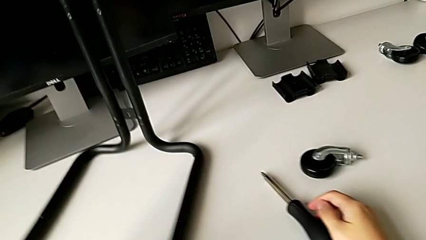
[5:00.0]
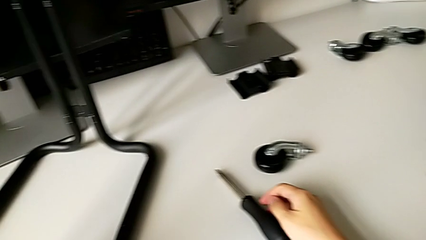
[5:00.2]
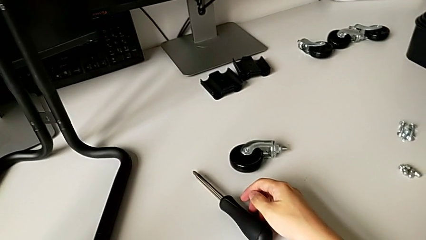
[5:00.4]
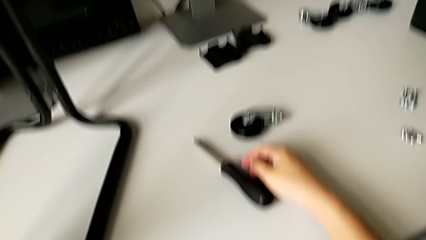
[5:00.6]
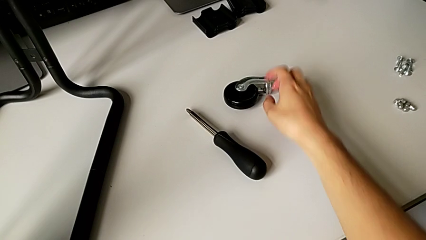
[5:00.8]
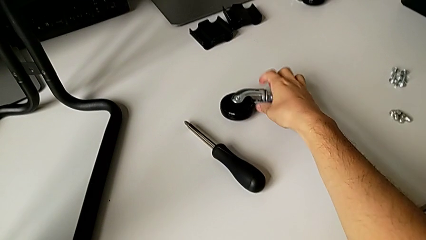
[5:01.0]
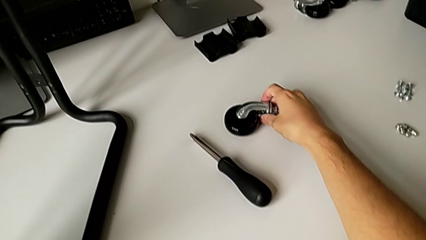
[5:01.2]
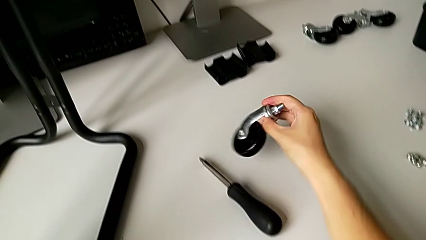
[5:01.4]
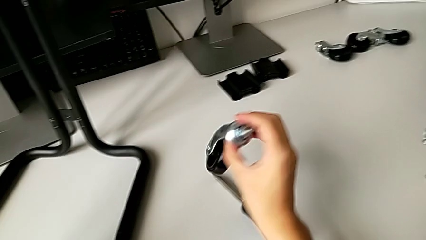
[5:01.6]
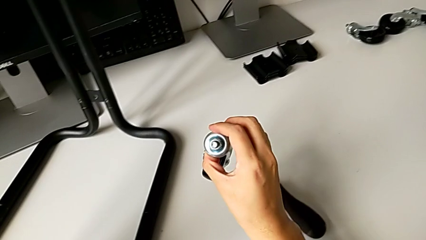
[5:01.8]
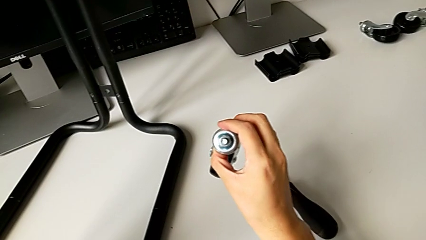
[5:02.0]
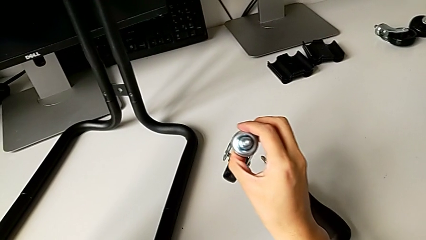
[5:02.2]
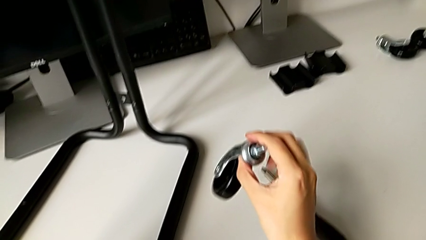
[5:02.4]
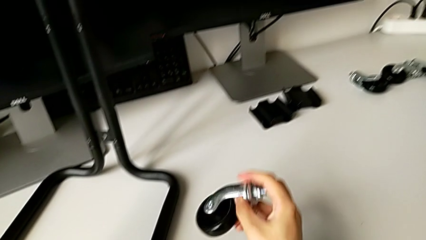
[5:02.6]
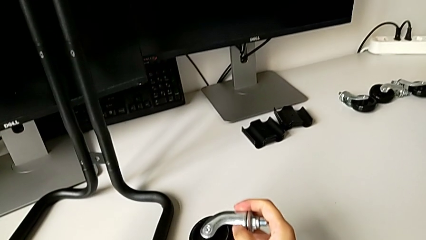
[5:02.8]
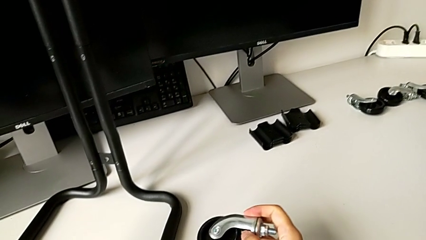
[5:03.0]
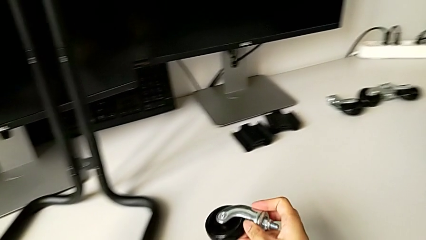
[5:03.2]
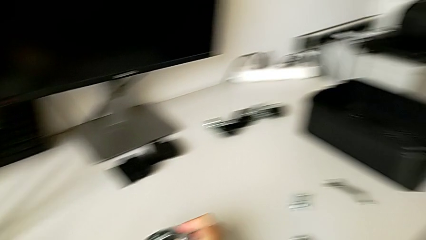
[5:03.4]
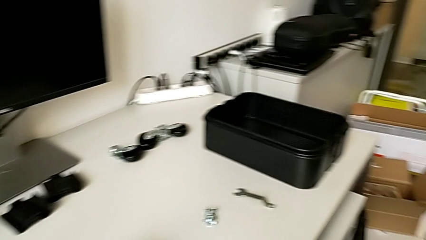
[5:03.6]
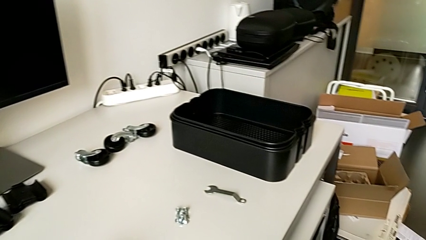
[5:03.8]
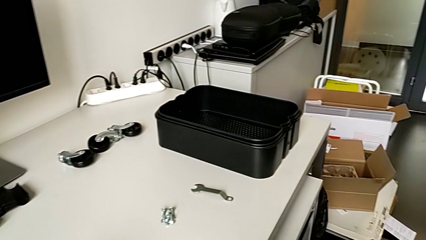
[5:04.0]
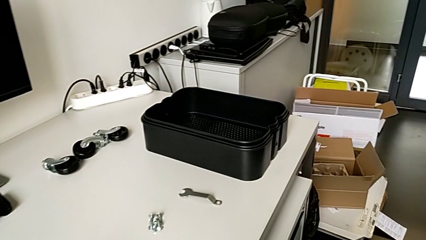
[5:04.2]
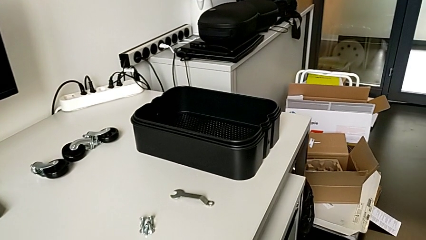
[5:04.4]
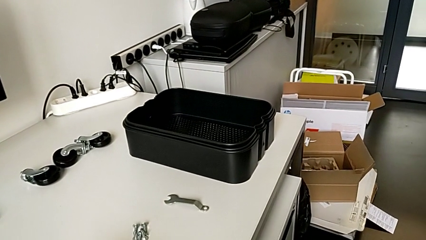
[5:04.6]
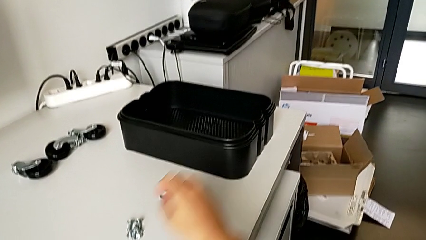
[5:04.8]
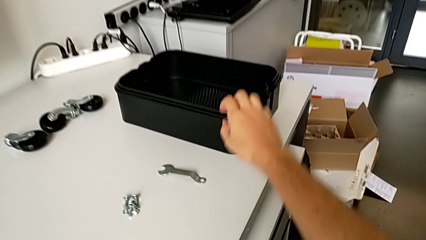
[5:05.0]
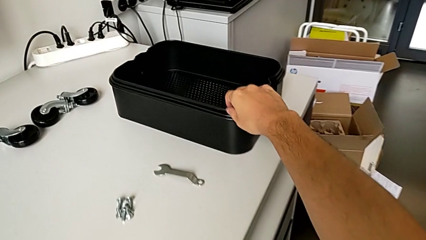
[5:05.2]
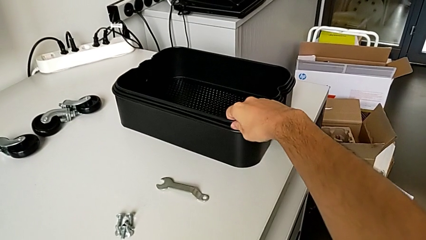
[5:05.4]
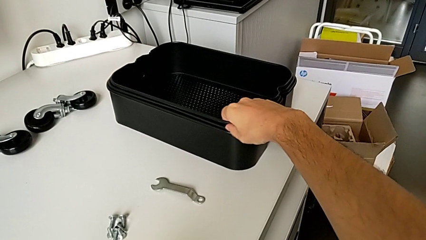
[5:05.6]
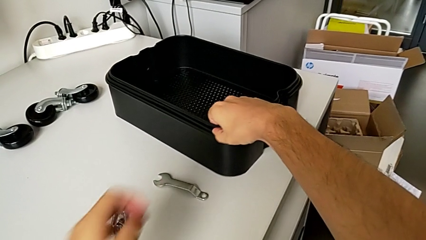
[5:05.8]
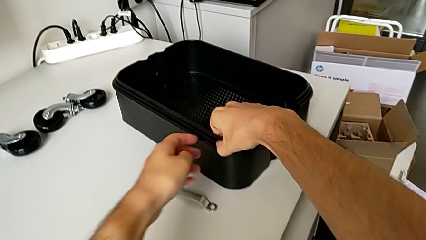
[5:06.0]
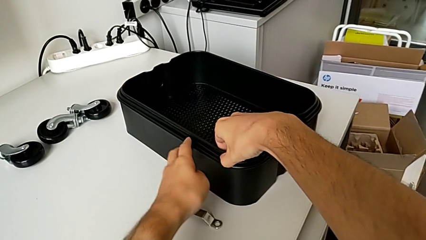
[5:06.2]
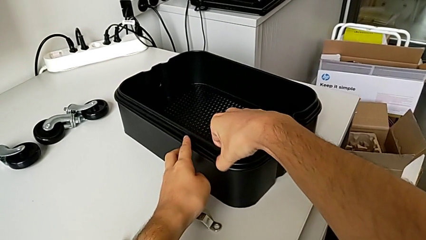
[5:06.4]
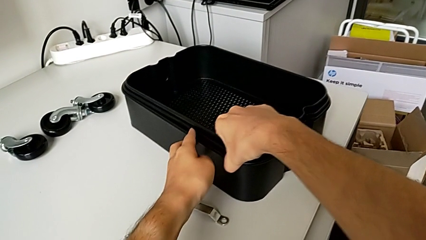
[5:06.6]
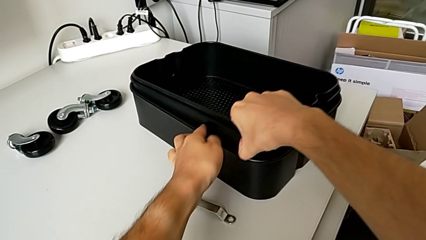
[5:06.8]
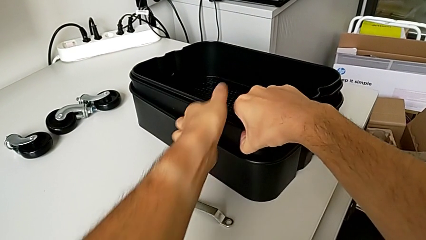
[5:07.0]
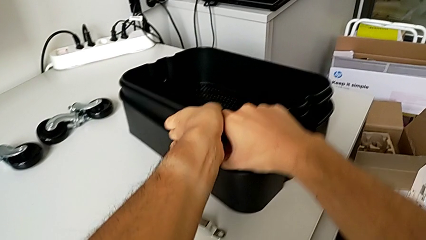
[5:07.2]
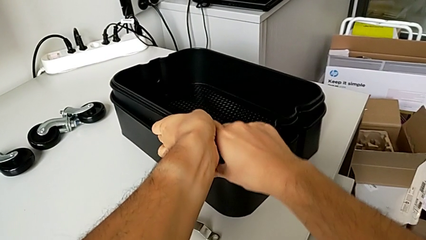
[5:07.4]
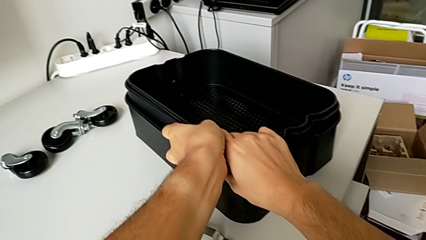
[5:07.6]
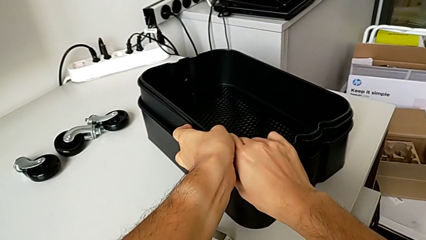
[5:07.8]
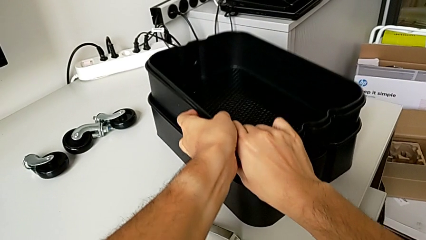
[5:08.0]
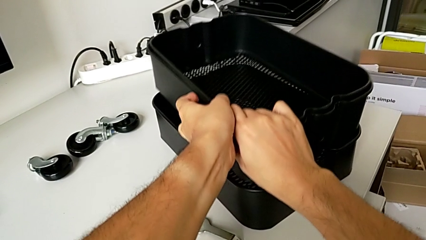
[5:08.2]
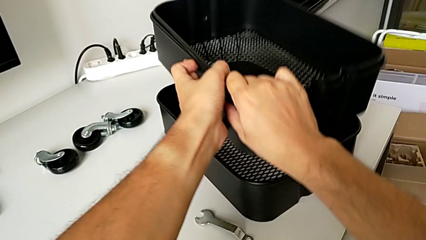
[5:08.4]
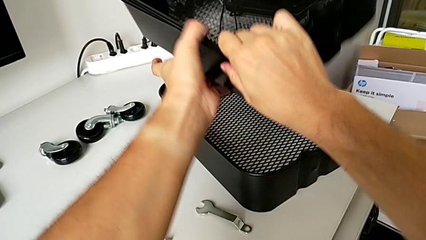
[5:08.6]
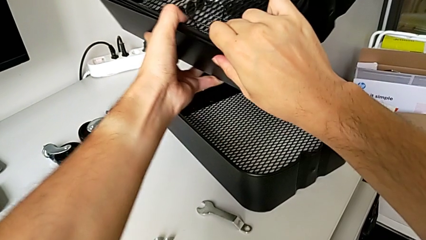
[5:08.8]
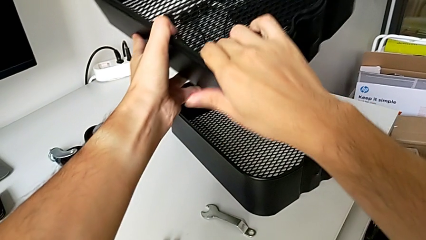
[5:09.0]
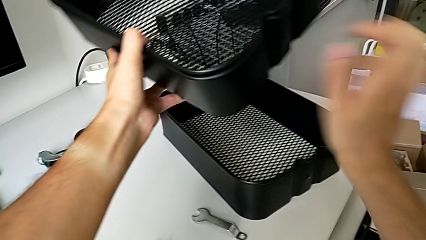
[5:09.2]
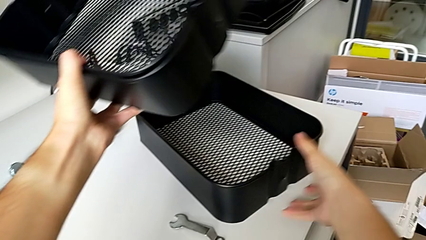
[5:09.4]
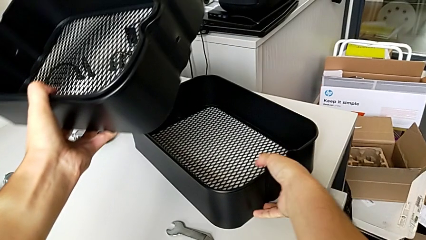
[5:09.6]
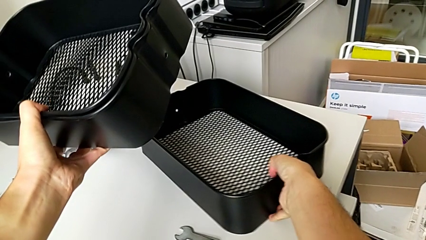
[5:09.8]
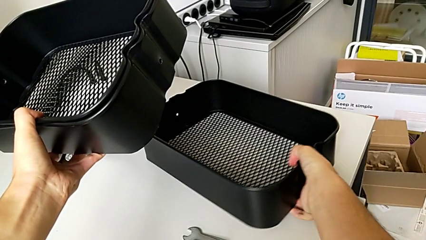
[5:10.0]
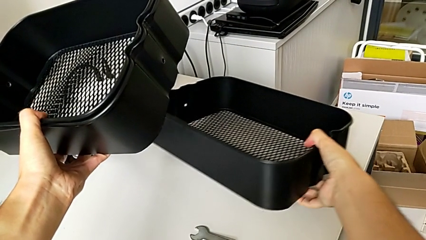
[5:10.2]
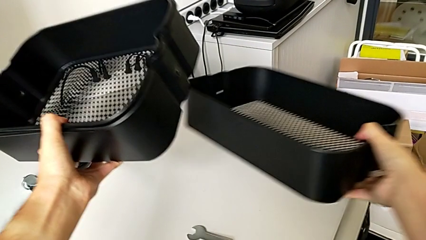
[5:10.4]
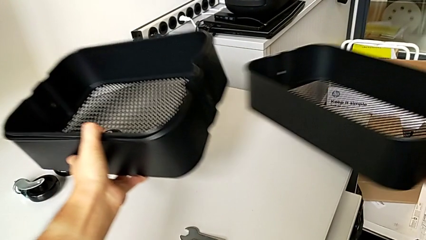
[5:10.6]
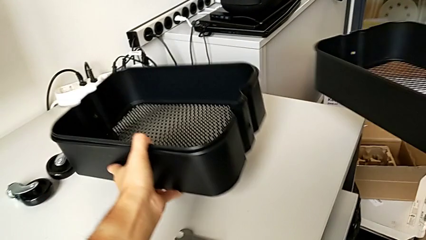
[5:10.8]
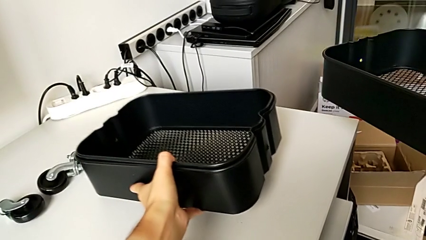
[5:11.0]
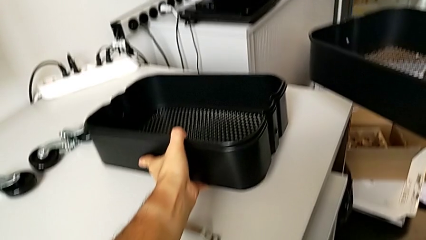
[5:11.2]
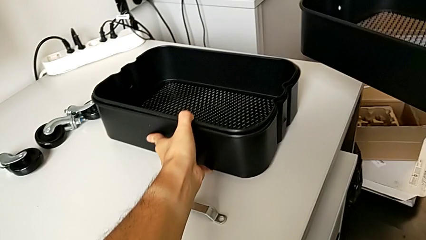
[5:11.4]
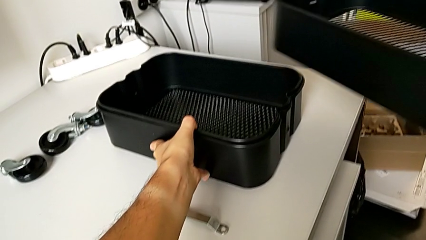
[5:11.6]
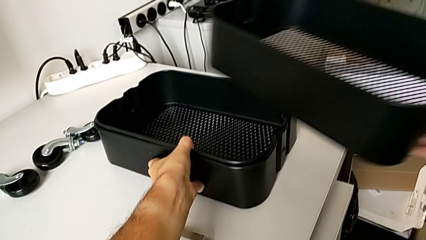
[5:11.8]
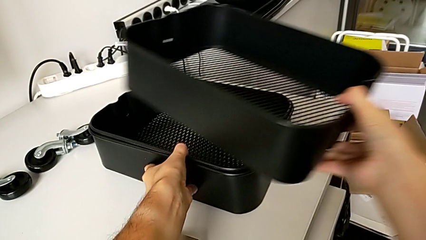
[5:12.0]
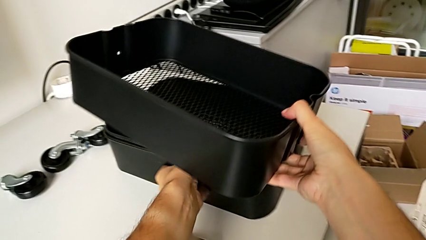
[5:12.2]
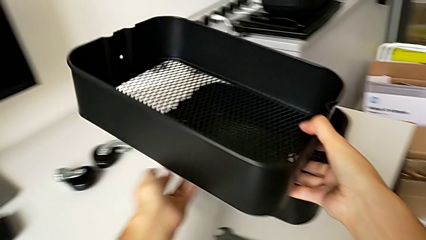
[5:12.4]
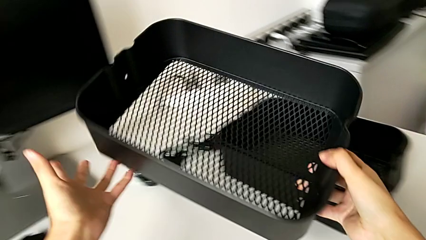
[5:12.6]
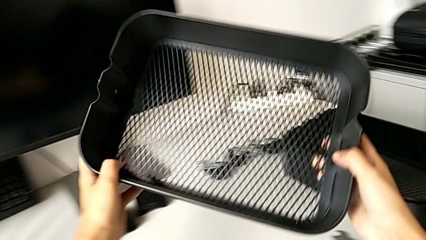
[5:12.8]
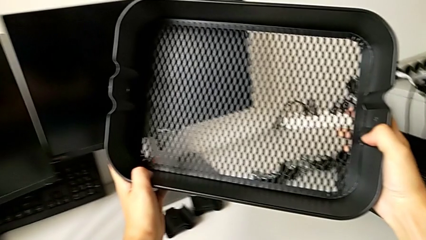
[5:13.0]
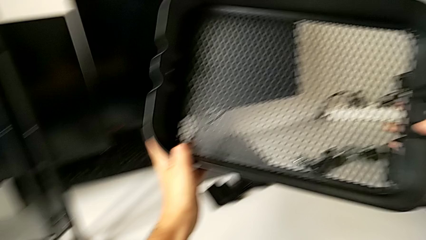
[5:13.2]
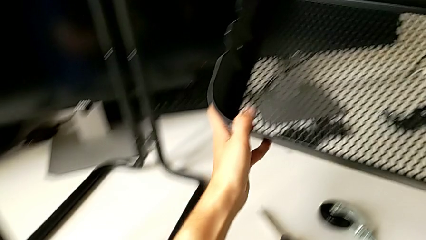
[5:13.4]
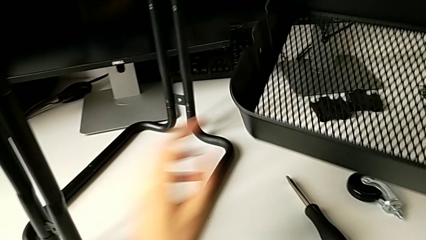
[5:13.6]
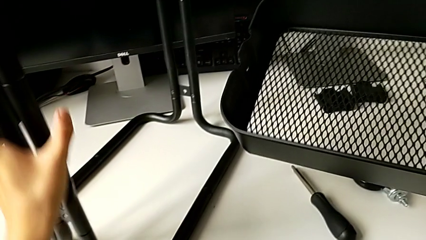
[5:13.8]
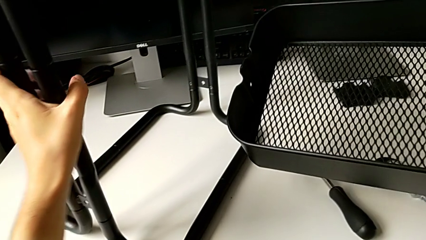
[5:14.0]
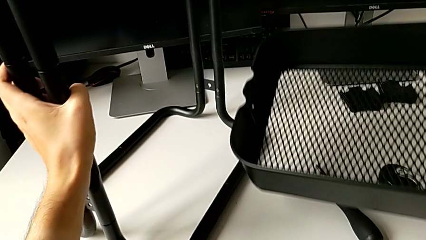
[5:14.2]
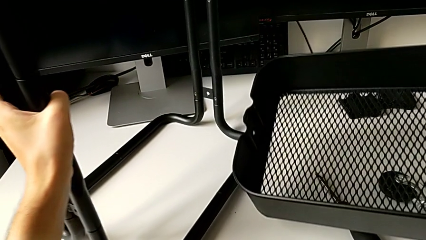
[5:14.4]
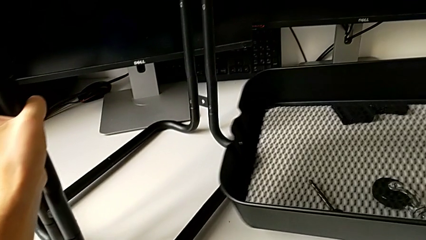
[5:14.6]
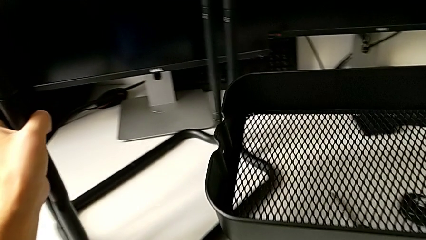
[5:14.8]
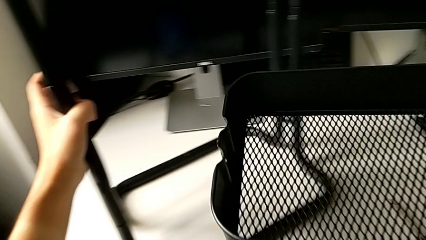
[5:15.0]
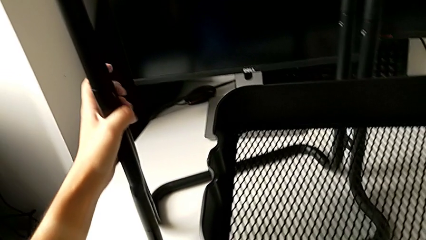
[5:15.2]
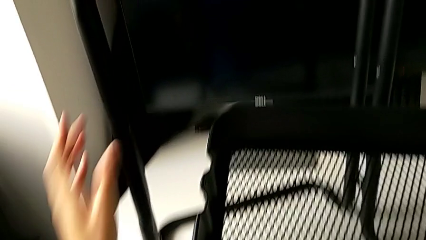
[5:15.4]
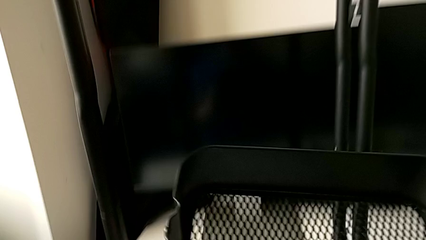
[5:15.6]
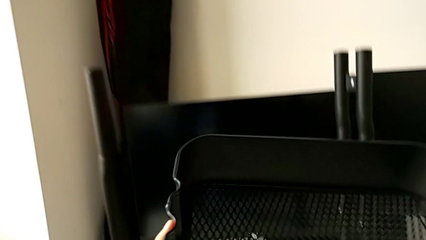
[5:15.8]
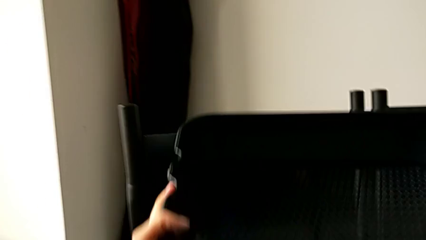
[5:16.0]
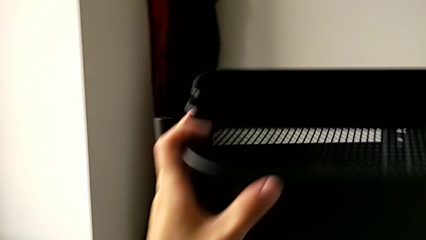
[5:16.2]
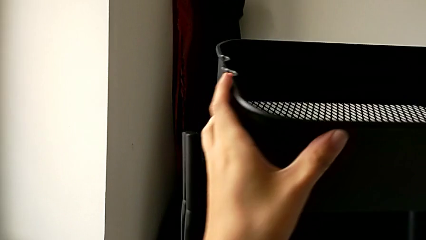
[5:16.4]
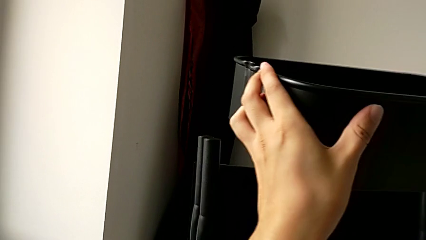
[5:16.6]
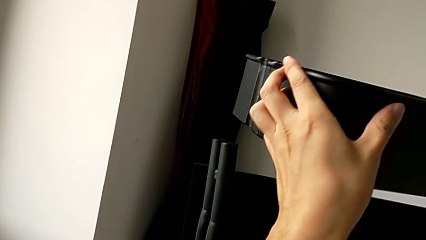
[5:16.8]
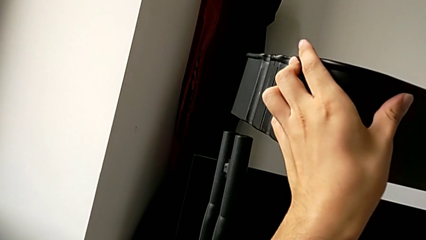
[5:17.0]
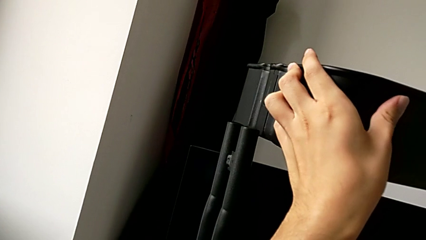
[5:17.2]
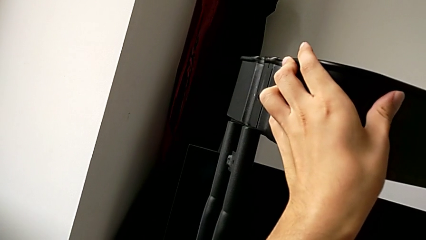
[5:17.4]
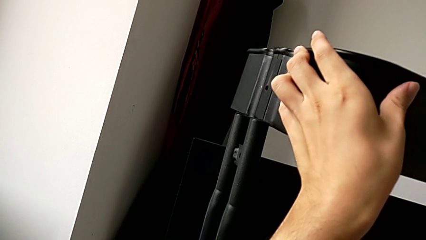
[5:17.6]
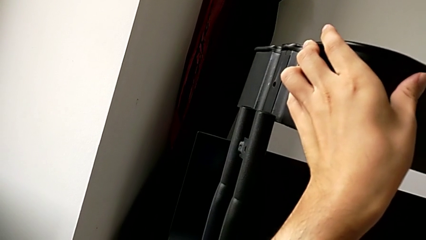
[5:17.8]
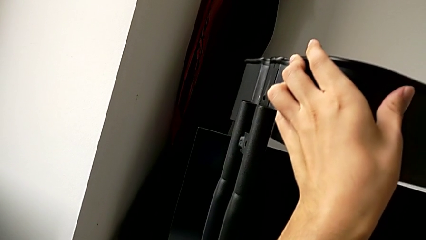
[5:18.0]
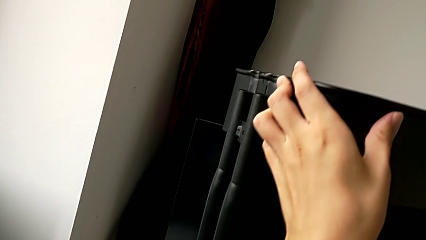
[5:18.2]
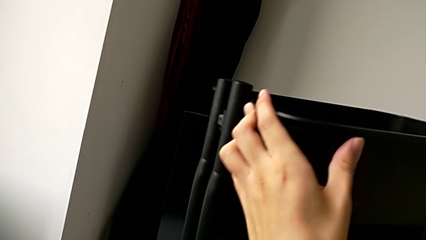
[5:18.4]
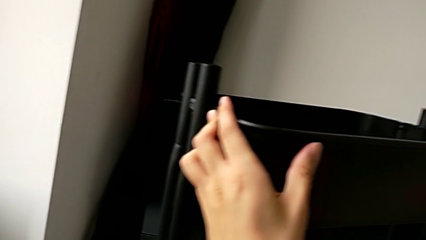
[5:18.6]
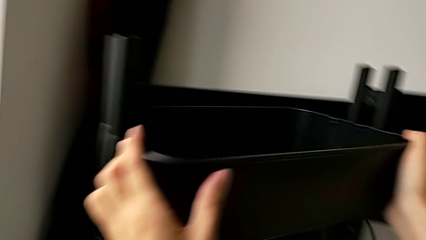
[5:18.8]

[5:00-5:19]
The camera wearer is assembling the bottom grid tray. They wrongly grab the wheel.
